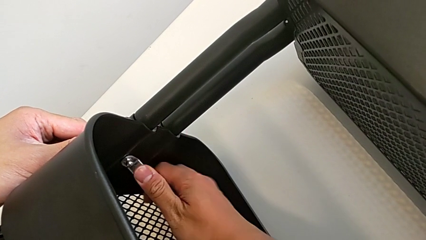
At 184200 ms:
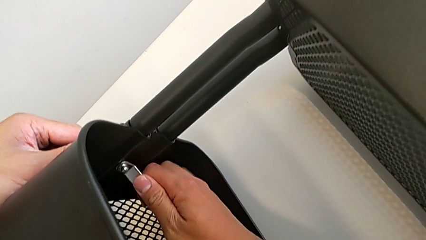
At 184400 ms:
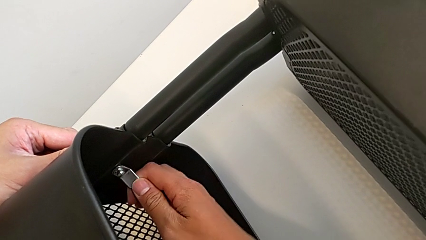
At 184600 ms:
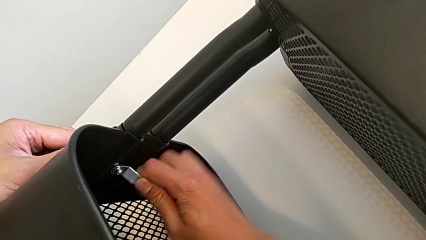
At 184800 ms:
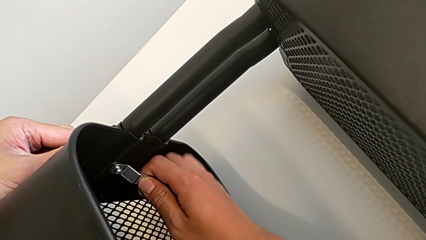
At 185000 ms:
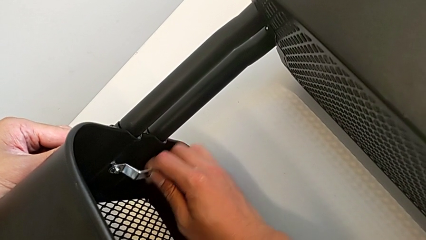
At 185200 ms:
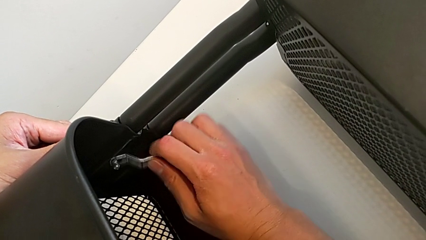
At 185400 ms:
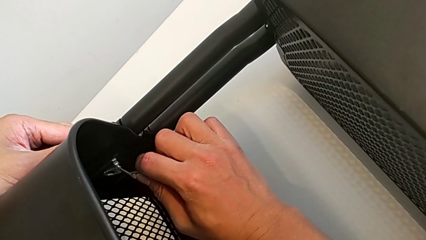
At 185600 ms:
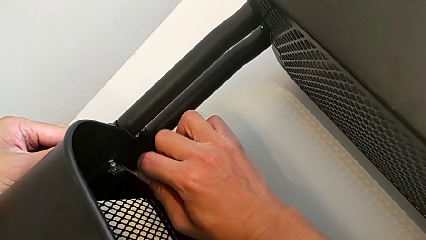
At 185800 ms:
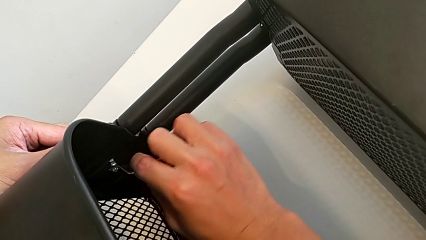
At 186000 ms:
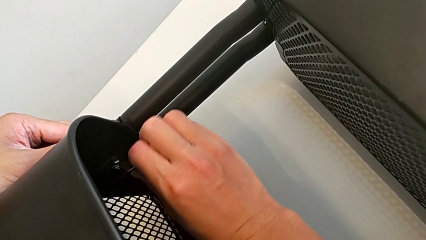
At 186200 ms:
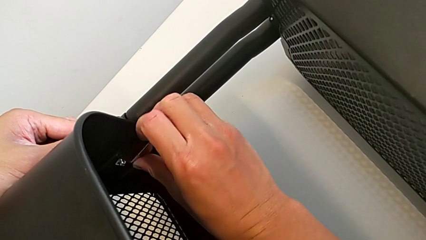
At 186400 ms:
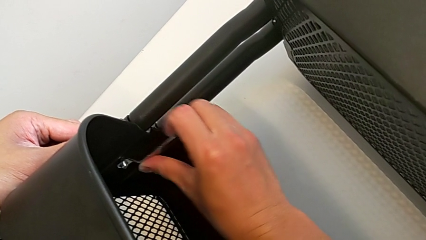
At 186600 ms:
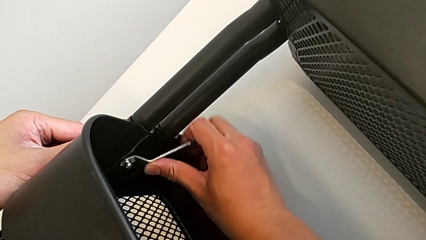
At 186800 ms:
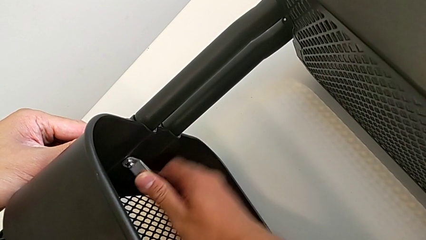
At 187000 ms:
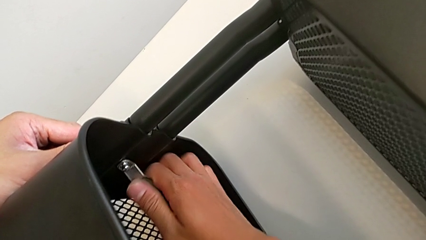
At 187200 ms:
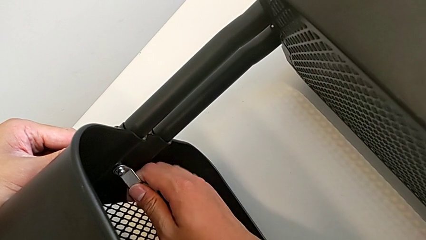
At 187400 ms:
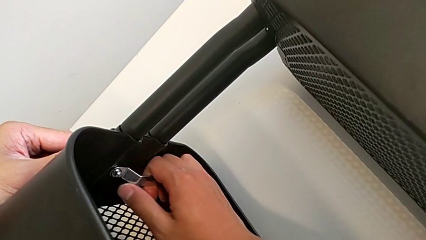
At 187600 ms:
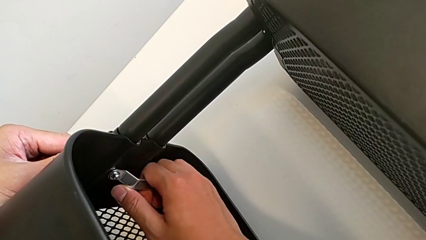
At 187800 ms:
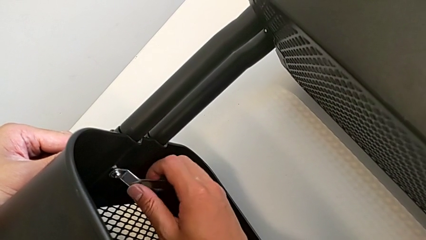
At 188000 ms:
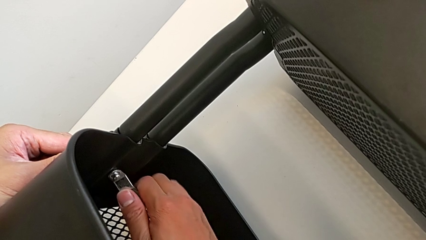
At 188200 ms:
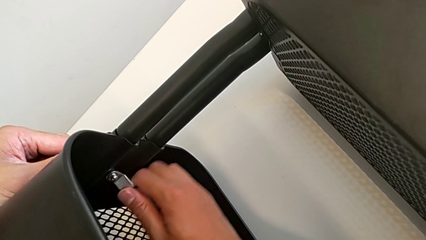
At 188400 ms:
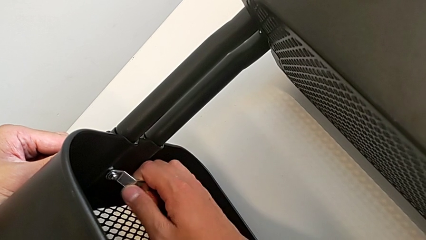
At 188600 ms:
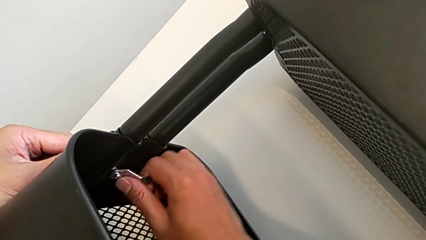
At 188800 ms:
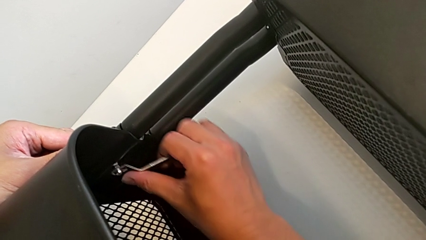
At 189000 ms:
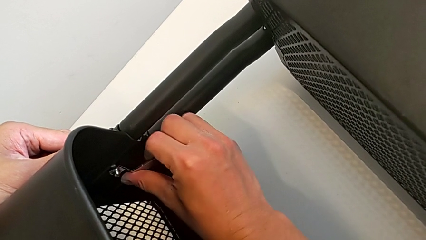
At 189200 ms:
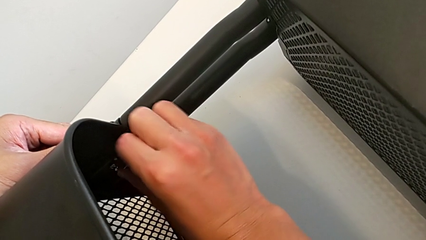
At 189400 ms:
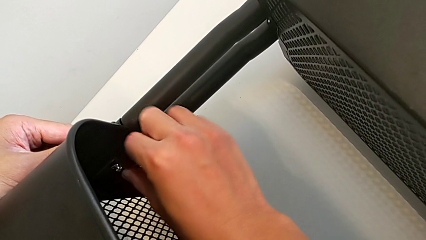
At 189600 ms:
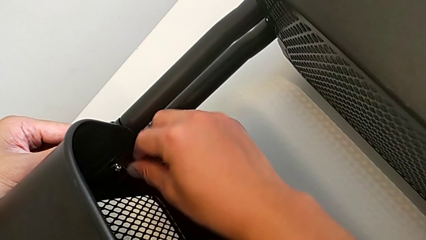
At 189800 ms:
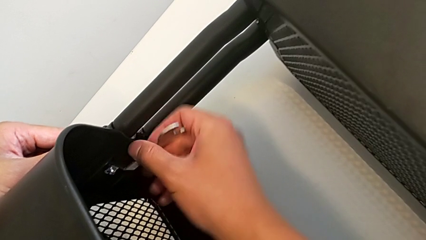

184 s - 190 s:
The camera wearer is trying to unscrew the middle tray of the rolling cart. They keep unscrewing the hexagon cap nut.

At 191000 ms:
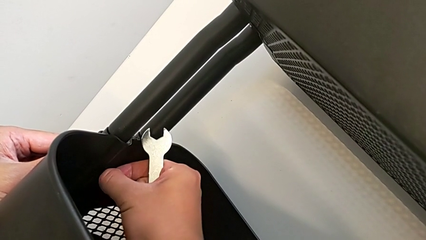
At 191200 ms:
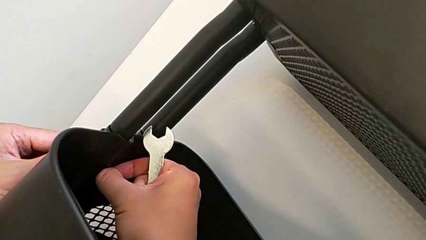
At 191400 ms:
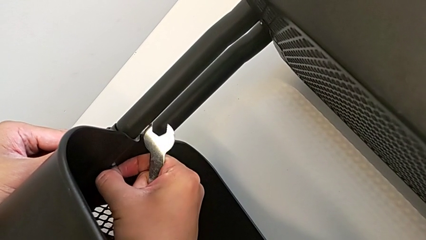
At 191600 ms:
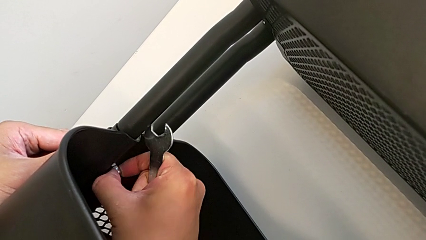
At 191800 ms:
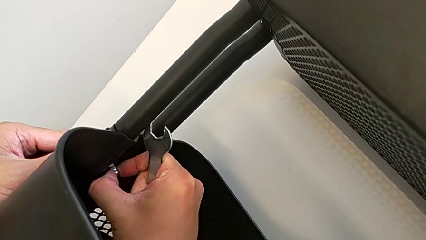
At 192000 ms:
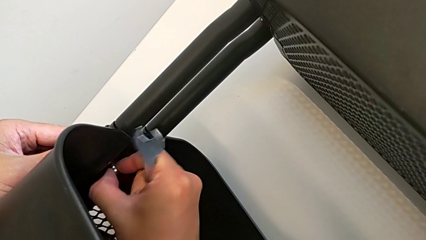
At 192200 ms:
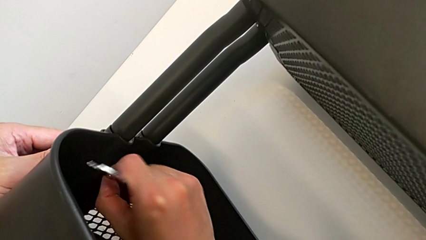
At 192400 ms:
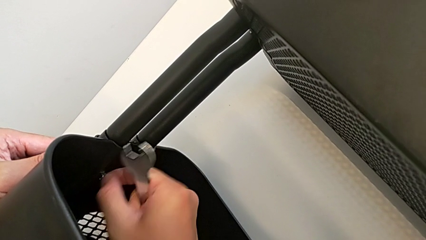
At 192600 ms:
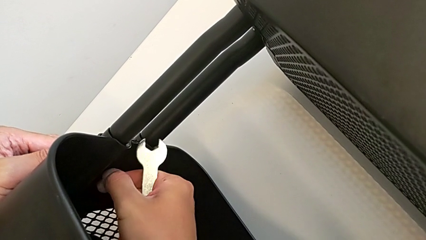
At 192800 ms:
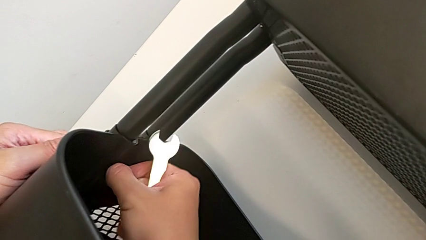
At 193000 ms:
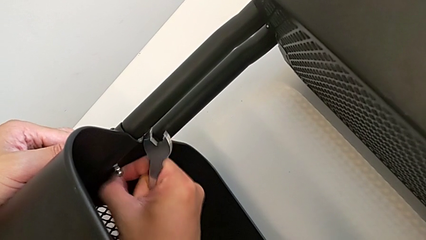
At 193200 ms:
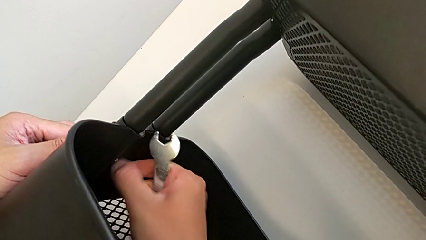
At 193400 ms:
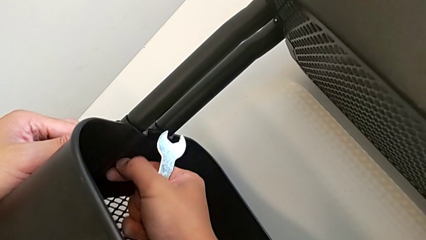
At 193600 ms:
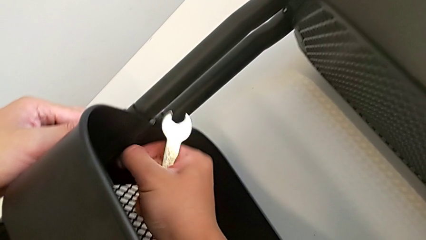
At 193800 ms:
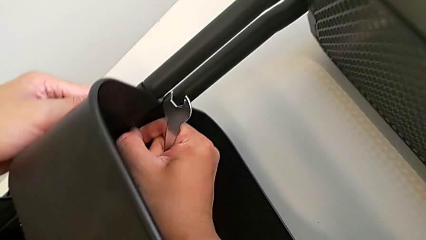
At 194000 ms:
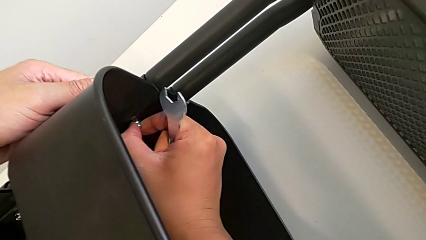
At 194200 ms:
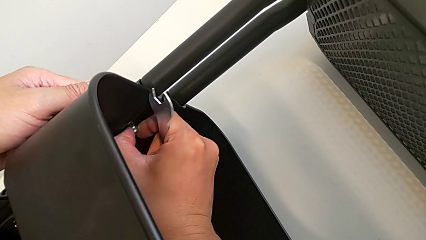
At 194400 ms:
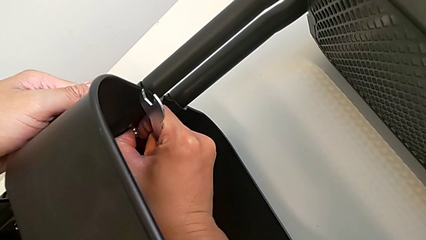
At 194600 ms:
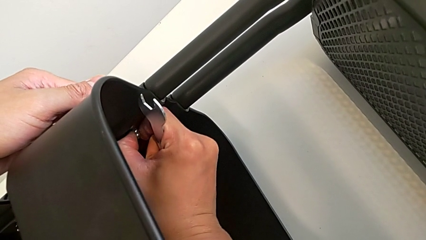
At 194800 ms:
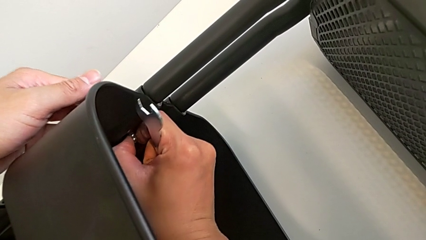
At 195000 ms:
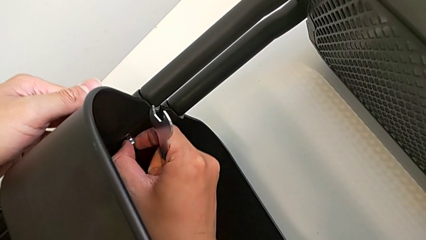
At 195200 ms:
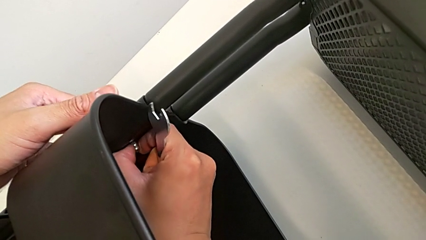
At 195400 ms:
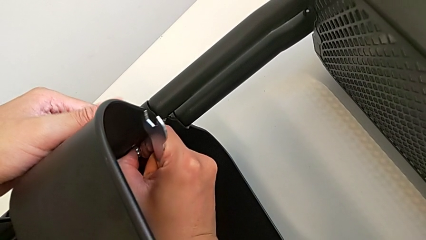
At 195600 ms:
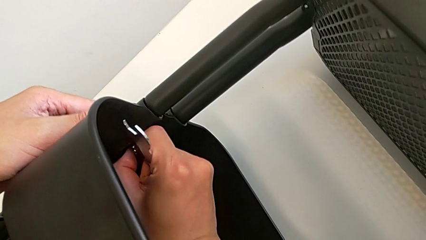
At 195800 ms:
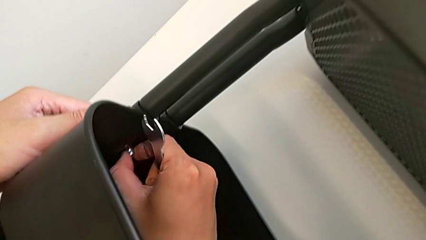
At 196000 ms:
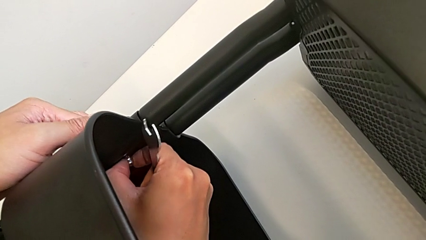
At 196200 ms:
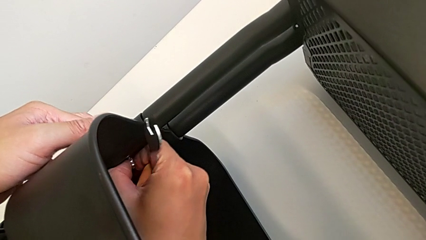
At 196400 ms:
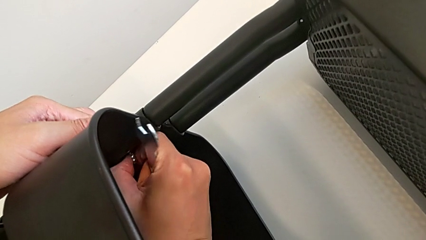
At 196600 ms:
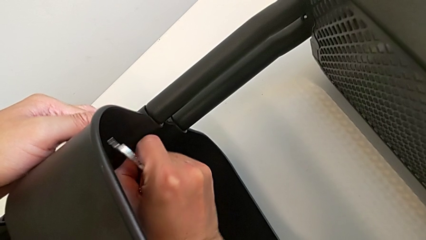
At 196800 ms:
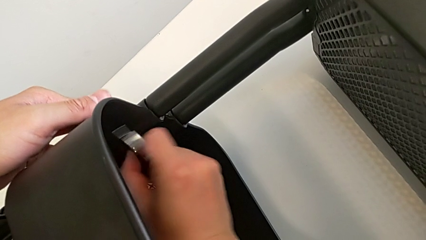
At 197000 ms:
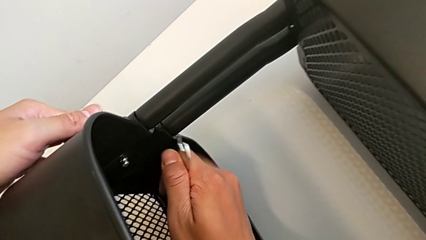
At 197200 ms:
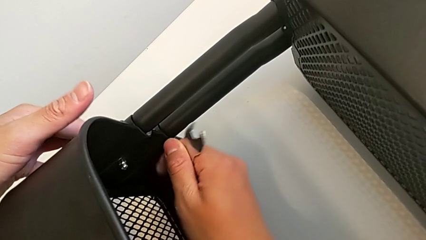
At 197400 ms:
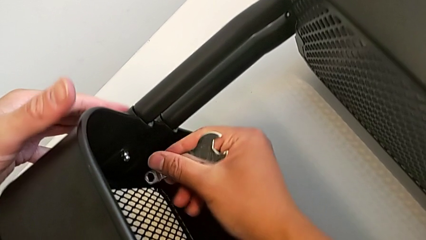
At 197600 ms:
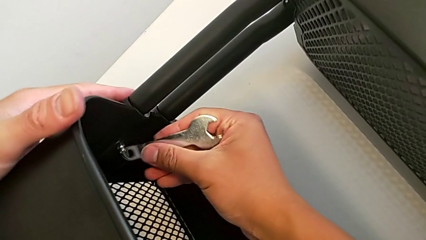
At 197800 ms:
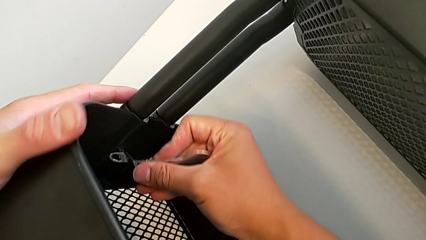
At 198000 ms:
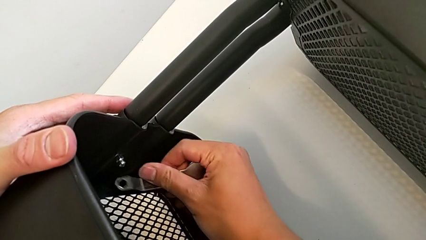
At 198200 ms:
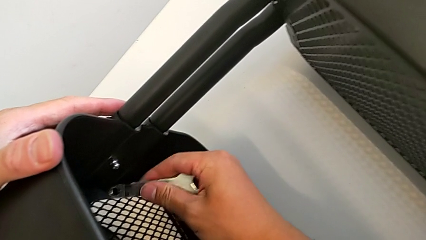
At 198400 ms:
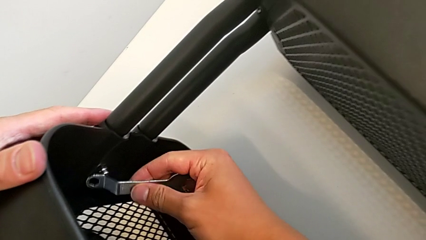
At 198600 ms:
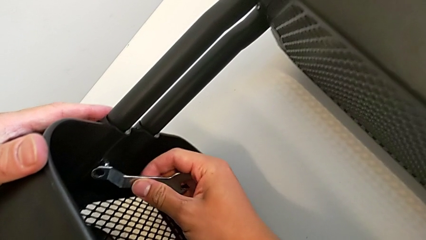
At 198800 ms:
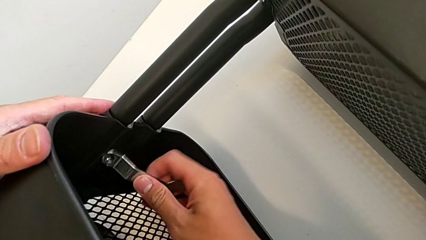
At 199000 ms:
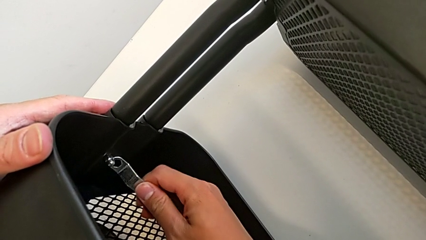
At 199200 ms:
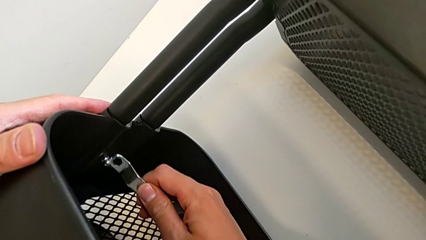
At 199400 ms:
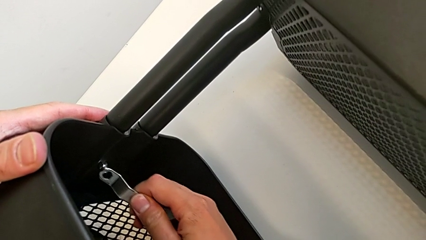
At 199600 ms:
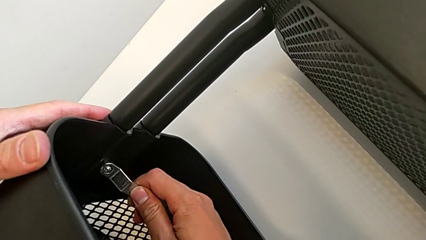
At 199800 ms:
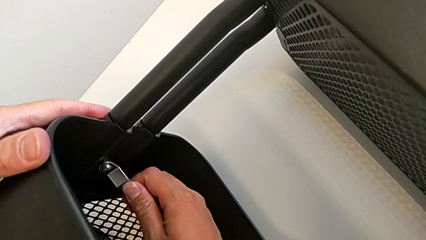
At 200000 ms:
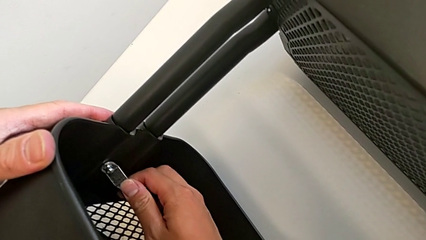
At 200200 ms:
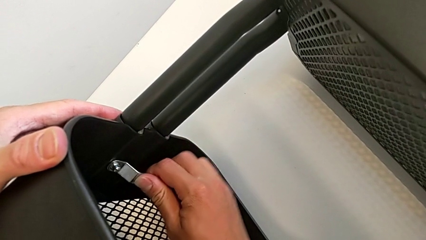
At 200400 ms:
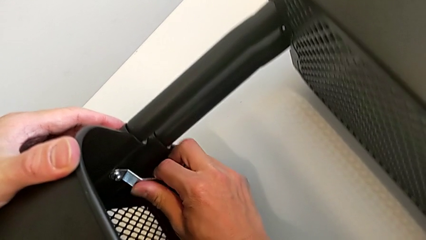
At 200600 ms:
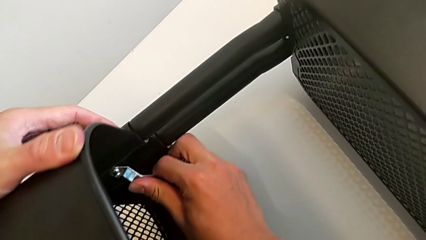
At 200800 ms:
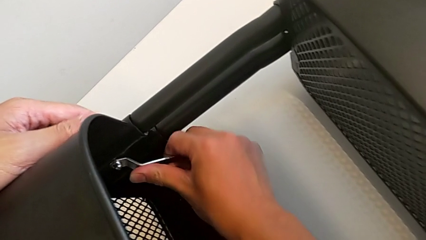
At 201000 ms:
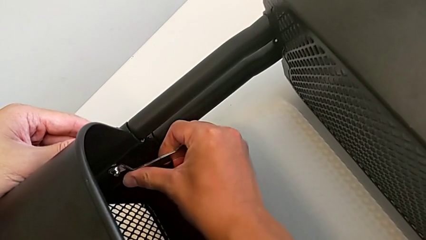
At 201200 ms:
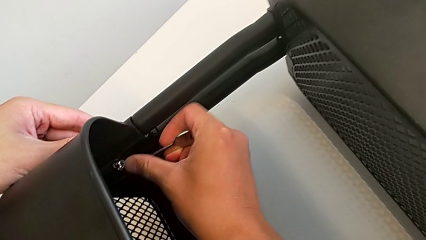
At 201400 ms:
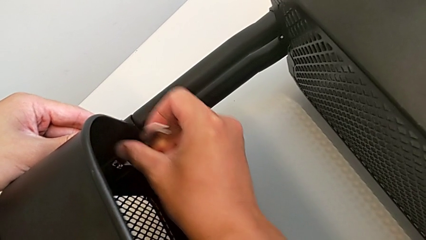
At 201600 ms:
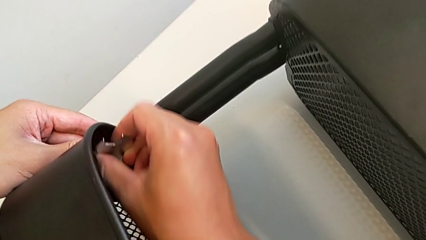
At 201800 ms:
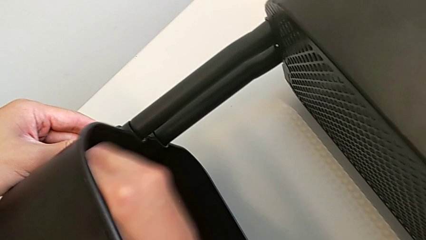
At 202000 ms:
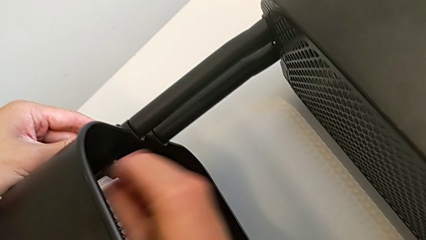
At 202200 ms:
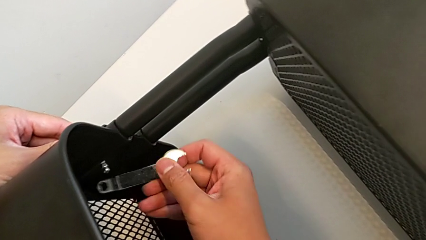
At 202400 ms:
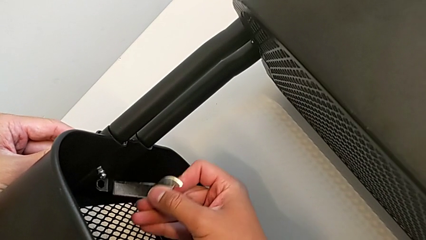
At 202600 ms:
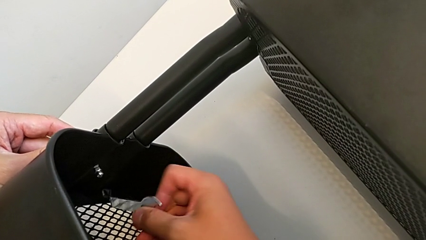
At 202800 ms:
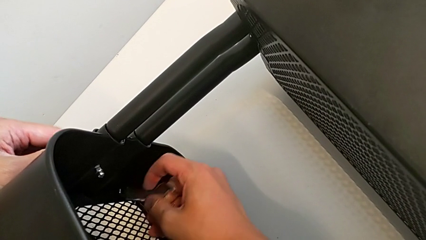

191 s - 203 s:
The camera wearer is unscrewing the other side of the middle tray of the rolling cart. They unscrew the hexagon cap nut, insert the hexagonal wrench and begin to unscrew the hexagon cap nut.
